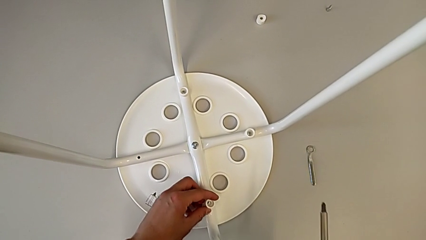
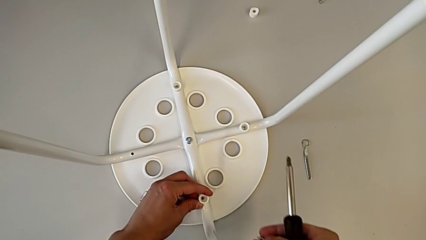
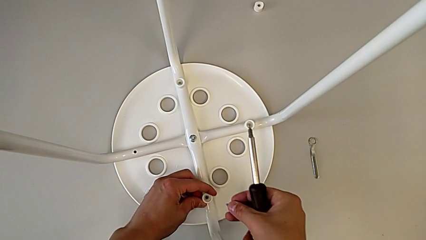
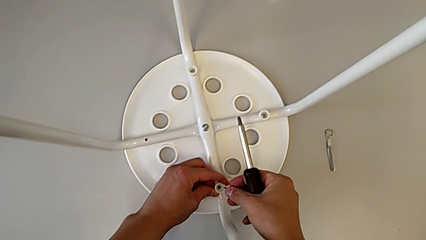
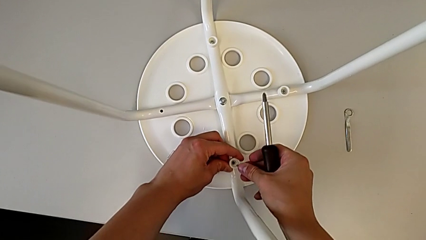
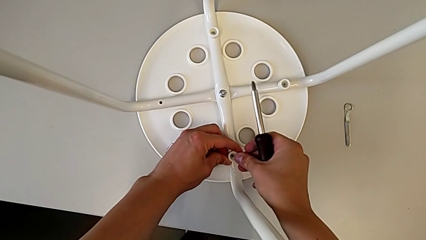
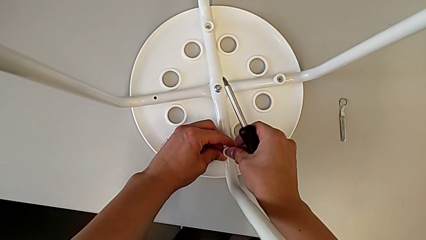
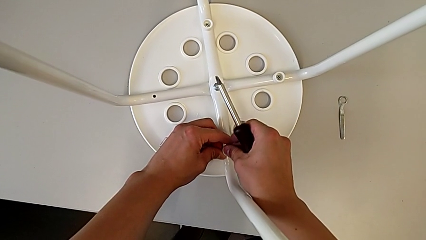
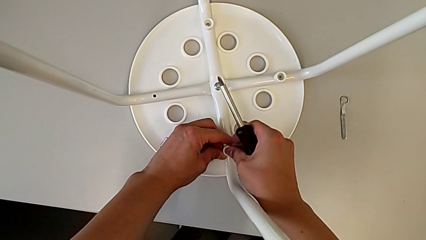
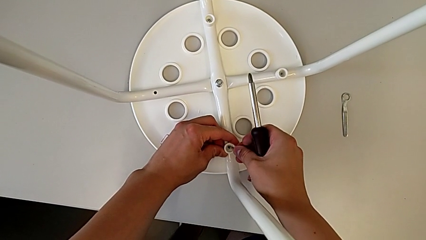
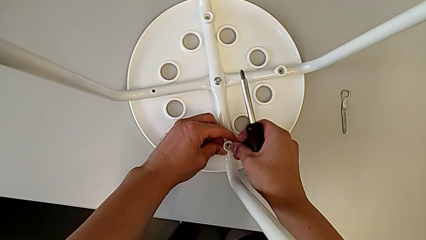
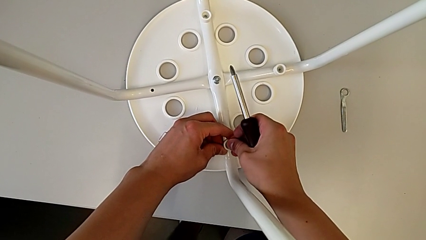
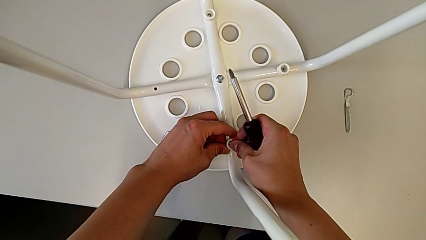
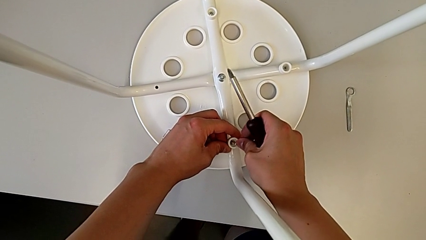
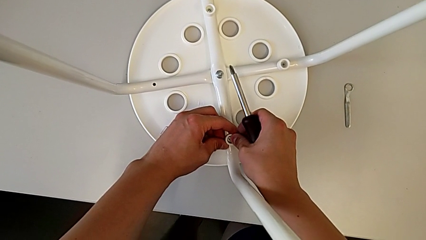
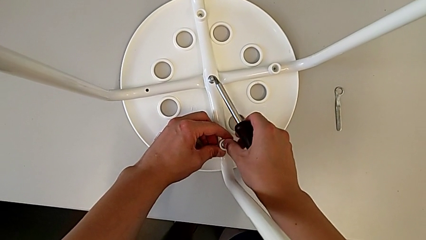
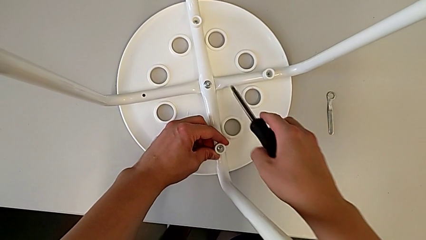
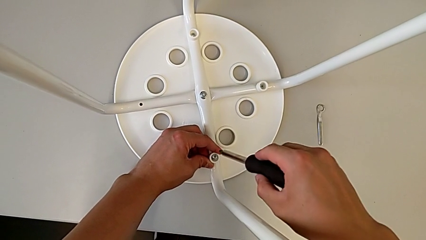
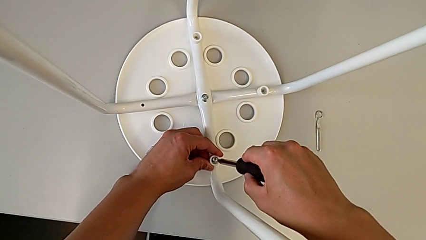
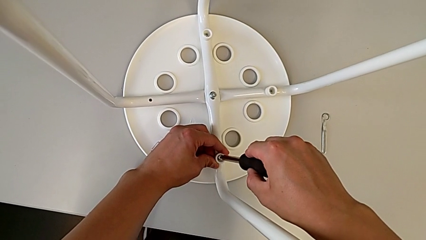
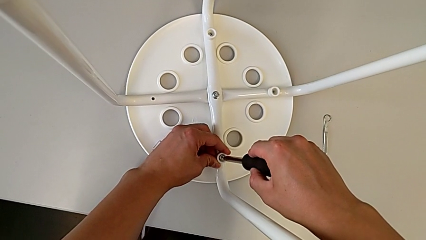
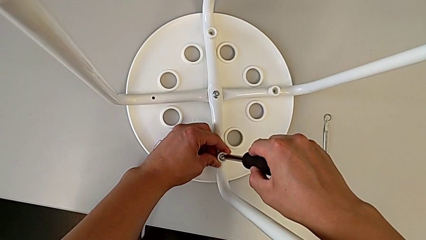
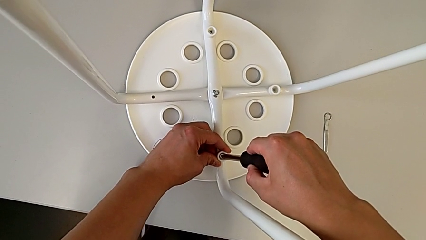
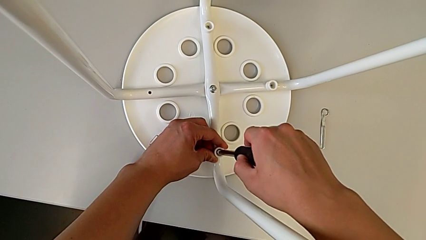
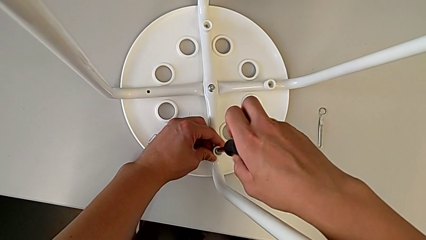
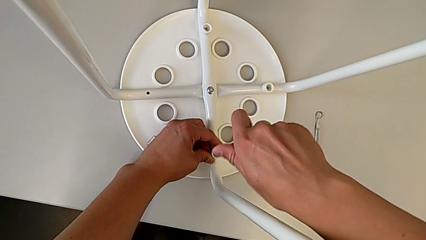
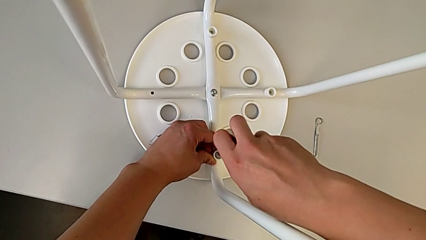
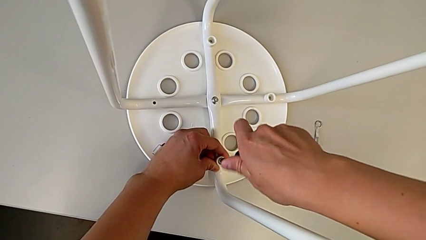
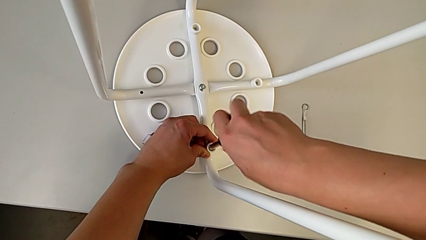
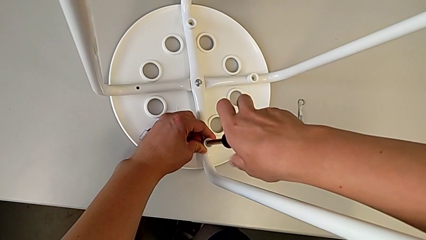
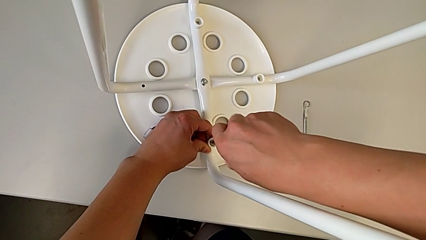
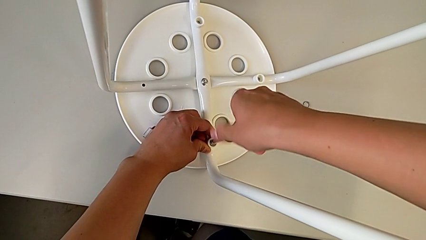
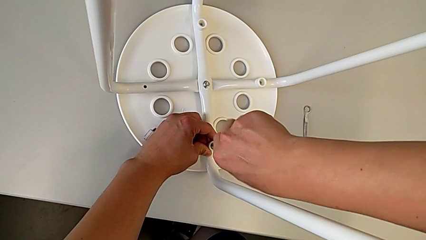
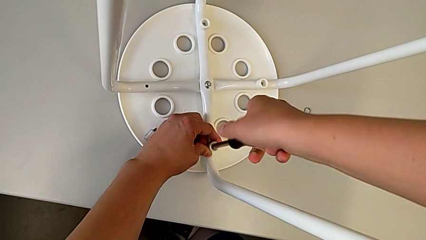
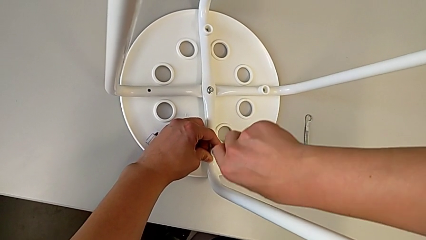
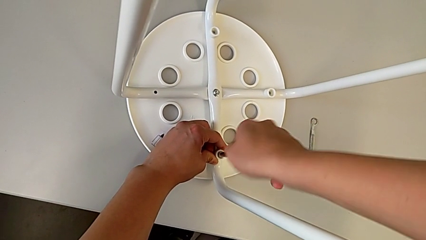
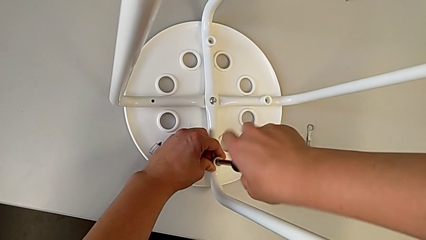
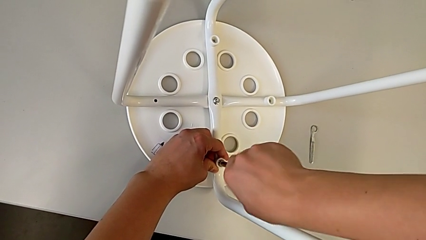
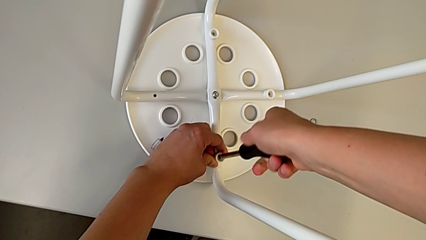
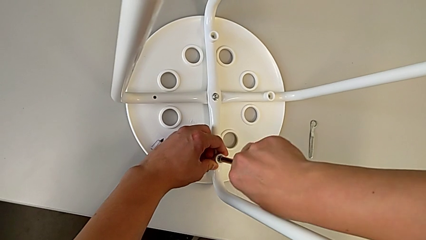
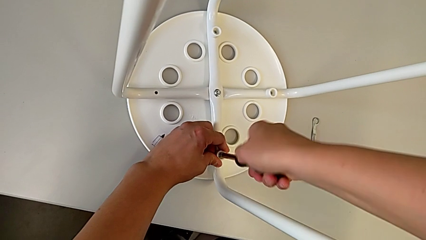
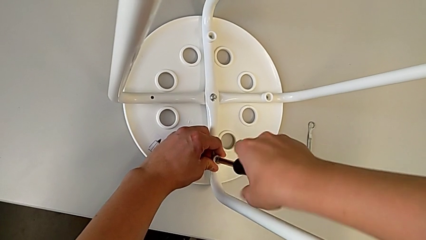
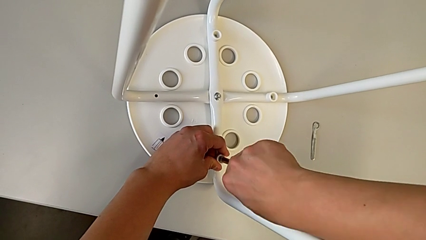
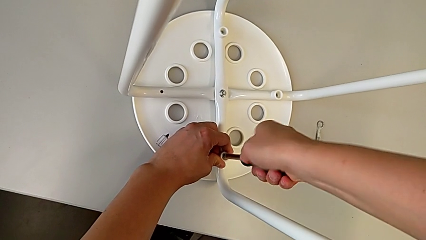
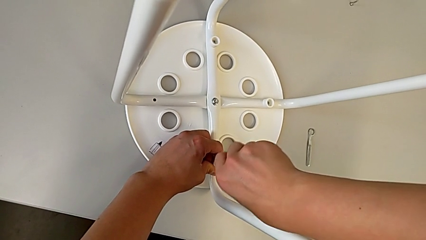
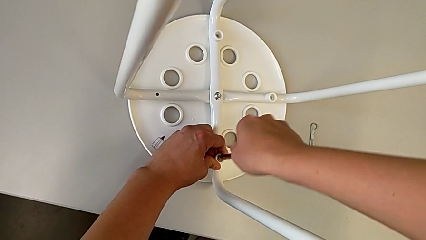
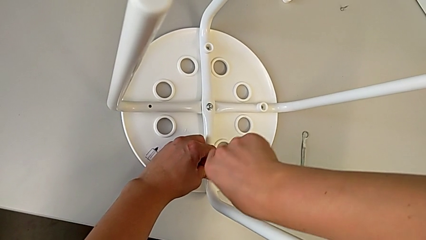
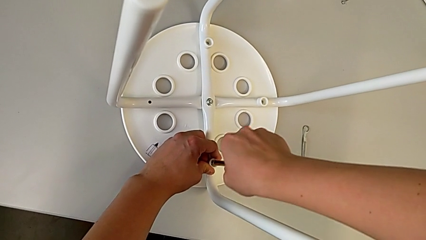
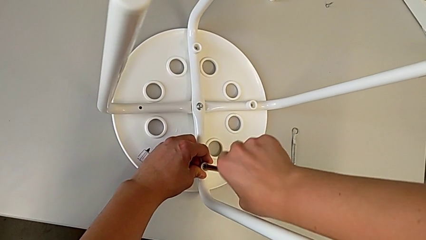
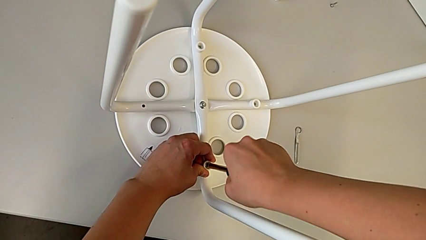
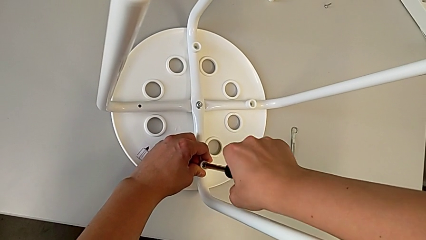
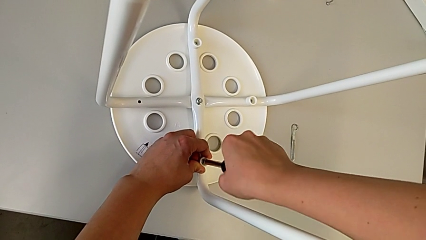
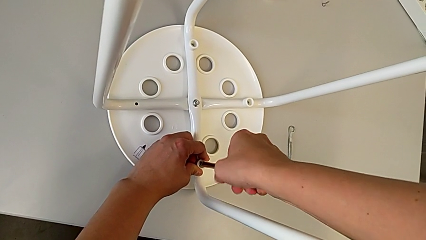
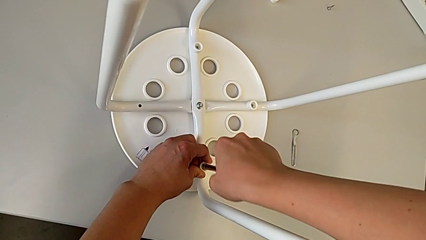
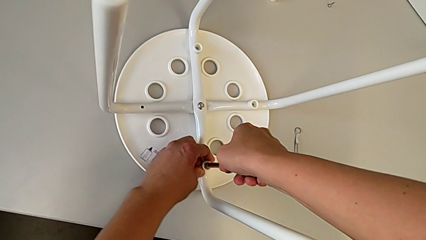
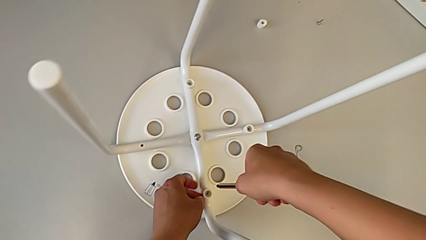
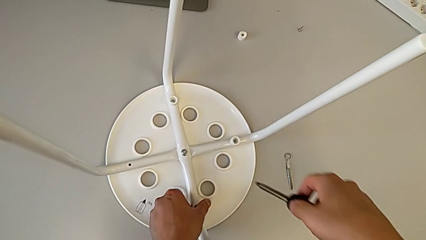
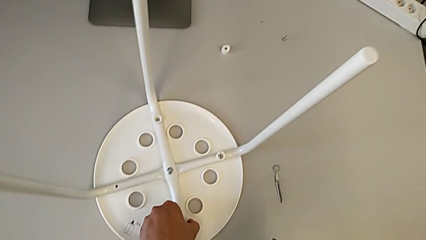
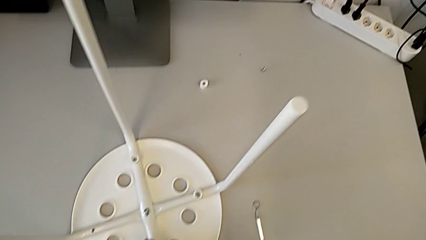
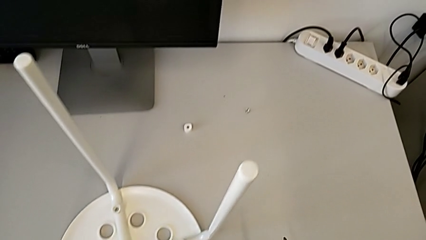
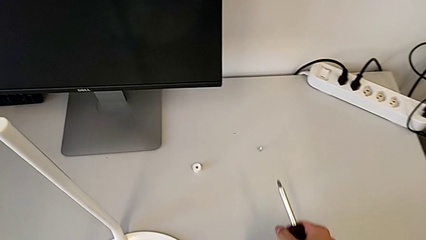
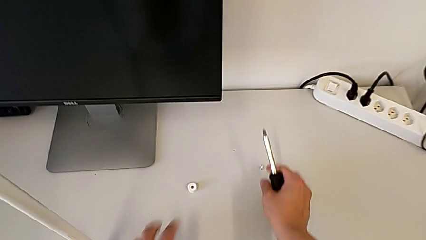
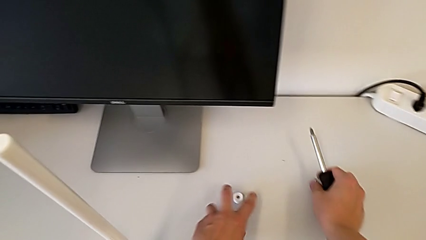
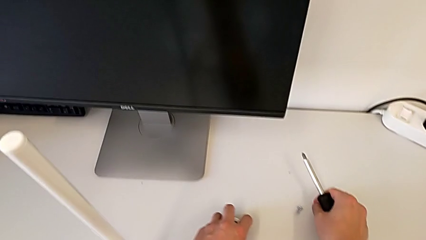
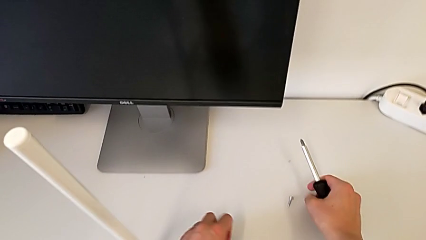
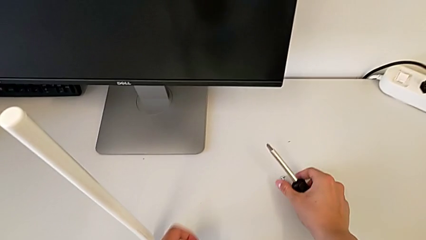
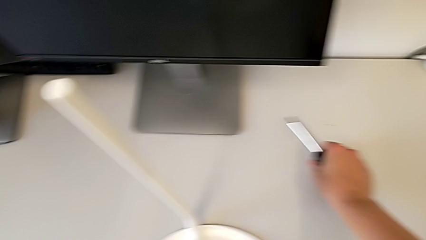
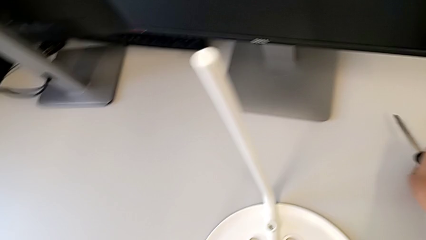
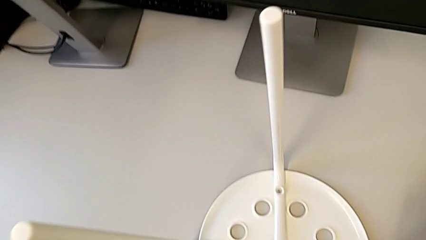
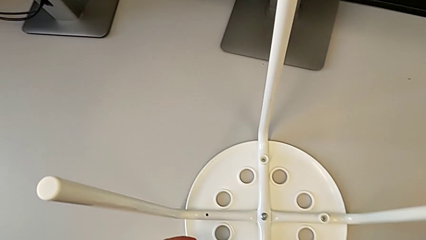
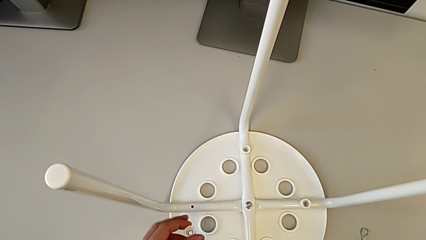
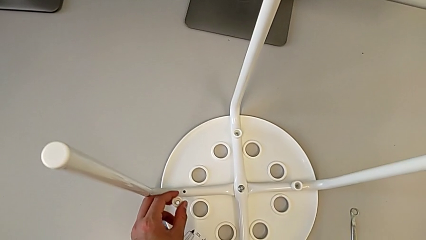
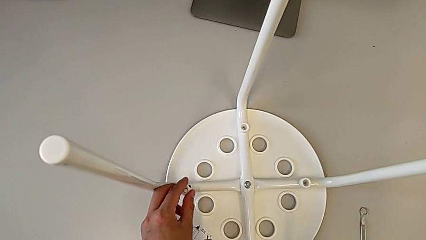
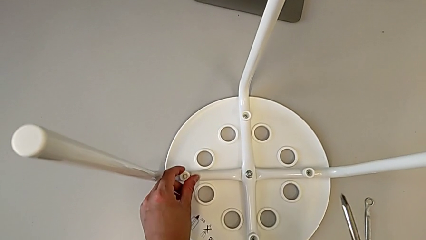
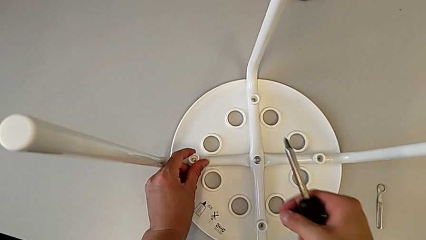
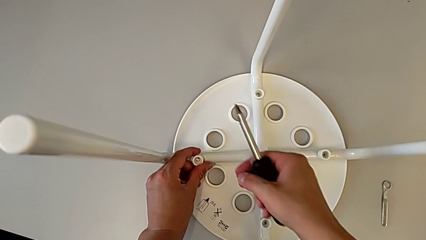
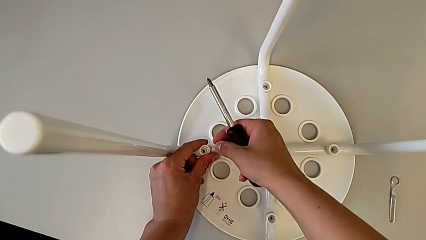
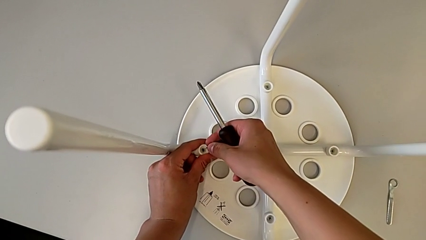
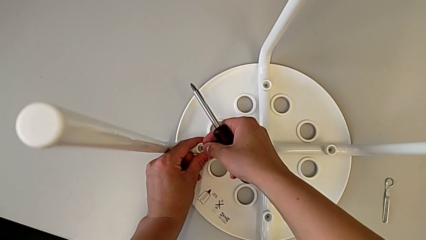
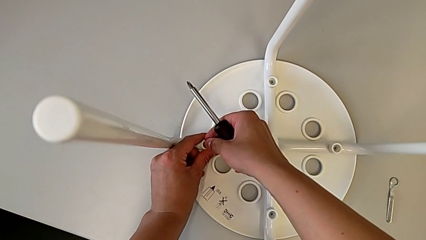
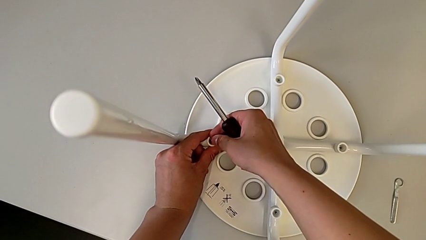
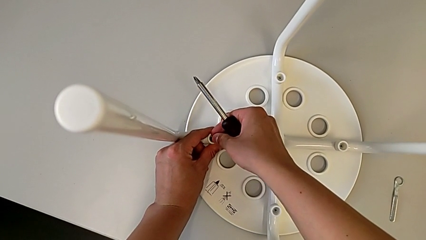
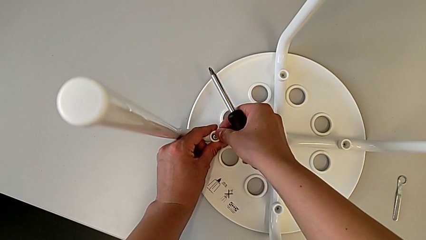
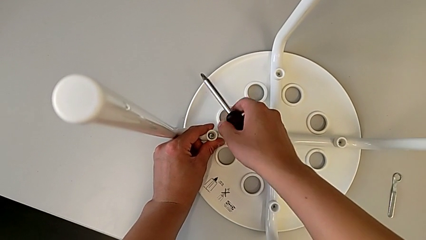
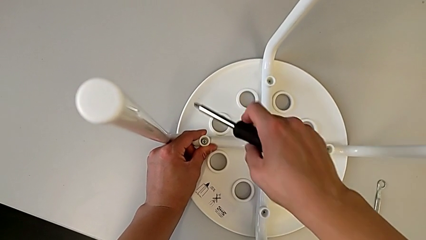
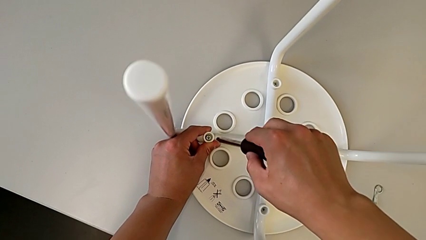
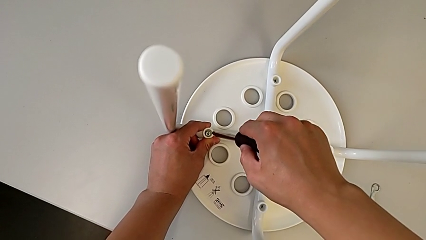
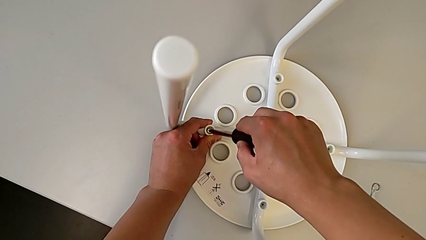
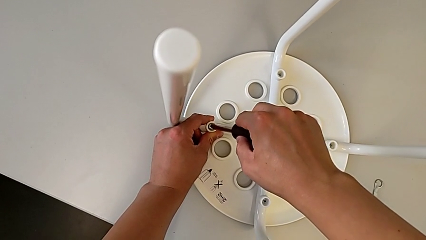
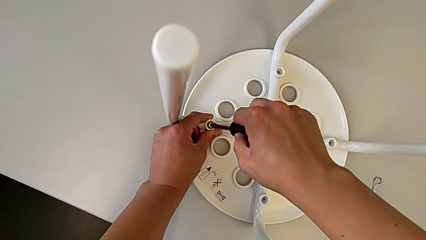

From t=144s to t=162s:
The camera wearer is screwing four screws into the chair. They insert the screw, insert the screwdriver, screw the screw, withdraw the screwdriver, grab the washer, grab the screw, align the washer, insert the screw and insert the screwdriver.
